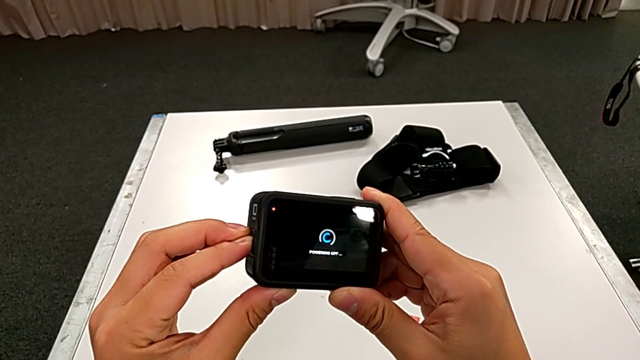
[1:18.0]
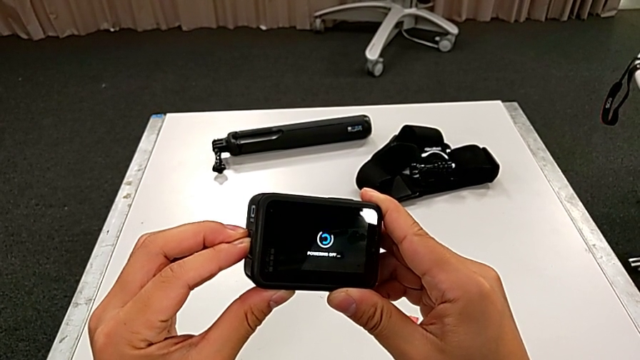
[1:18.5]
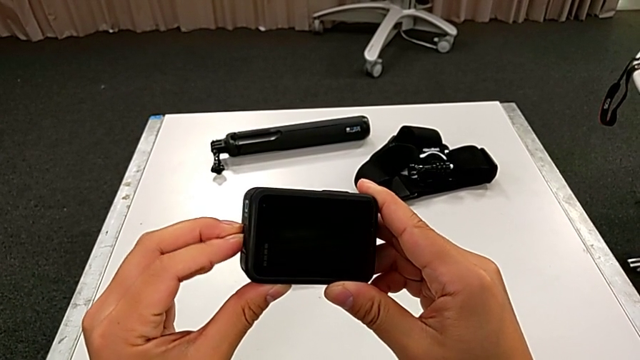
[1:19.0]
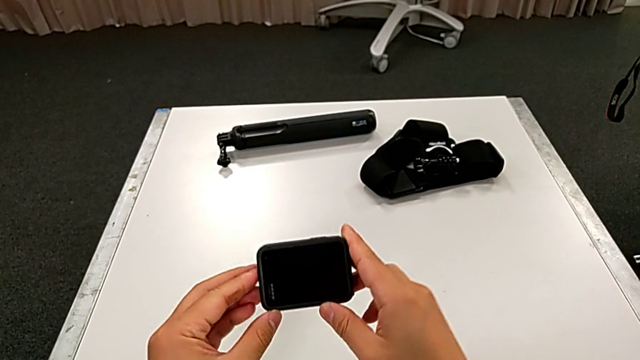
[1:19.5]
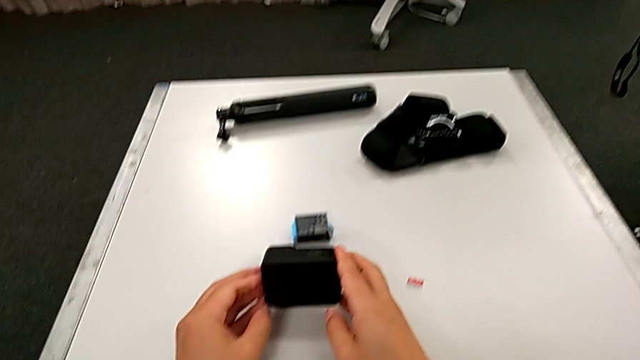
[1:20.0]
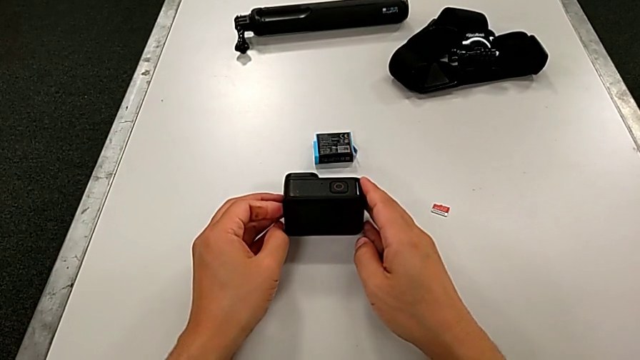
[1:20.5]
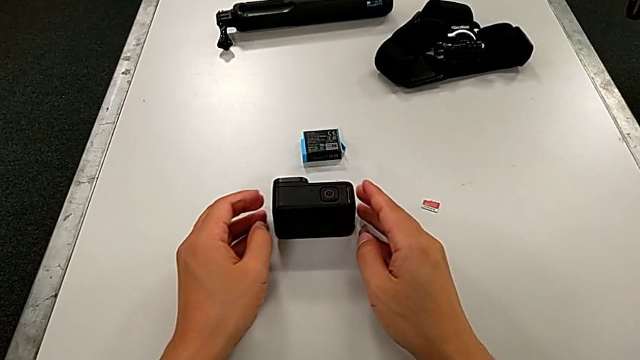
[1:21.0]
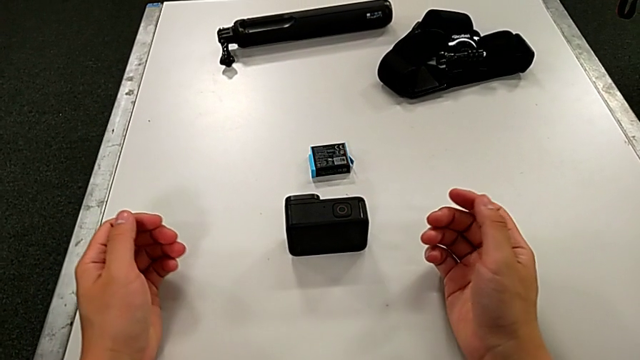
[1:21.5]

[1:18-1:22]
The camera wearer is turning off the GoPro. They place the GoPro.

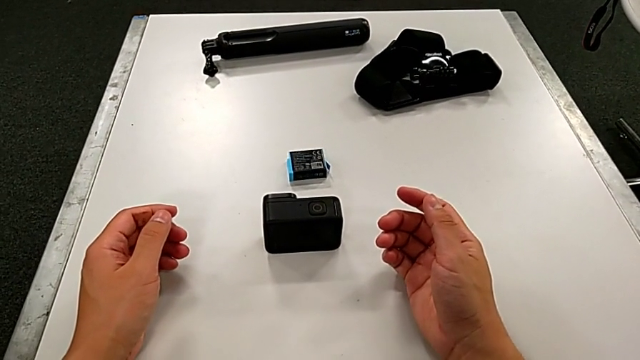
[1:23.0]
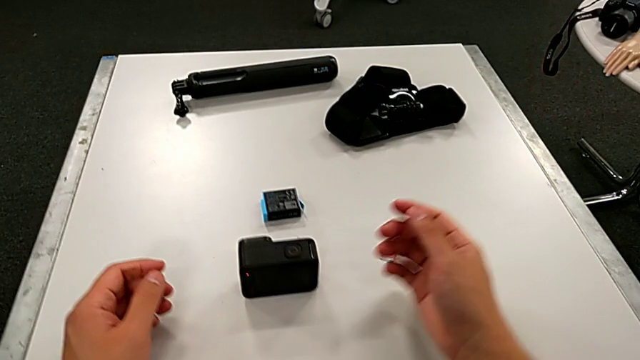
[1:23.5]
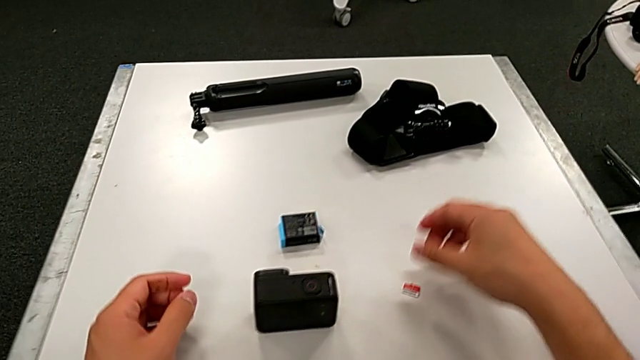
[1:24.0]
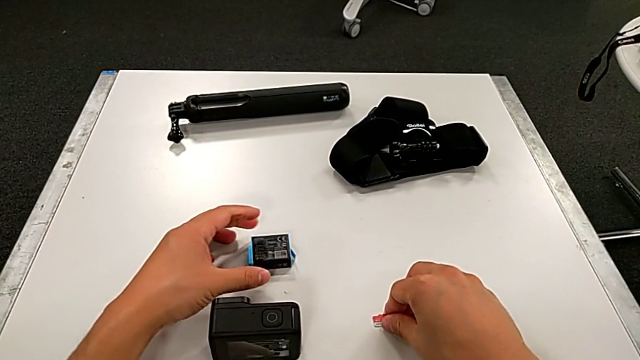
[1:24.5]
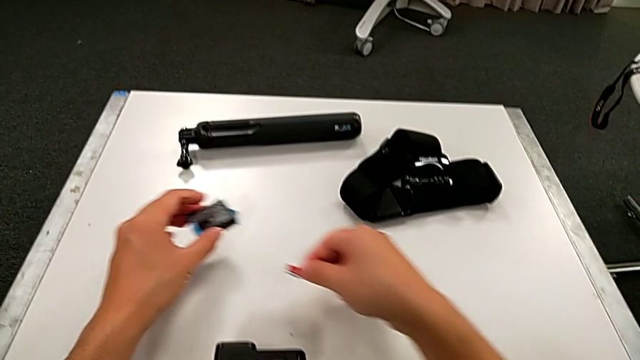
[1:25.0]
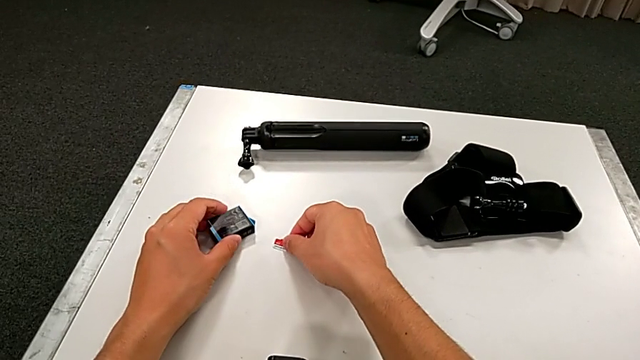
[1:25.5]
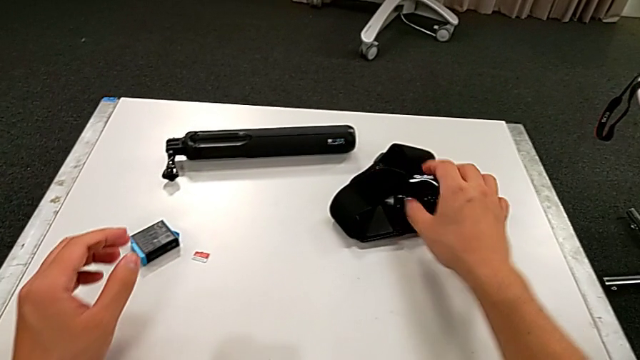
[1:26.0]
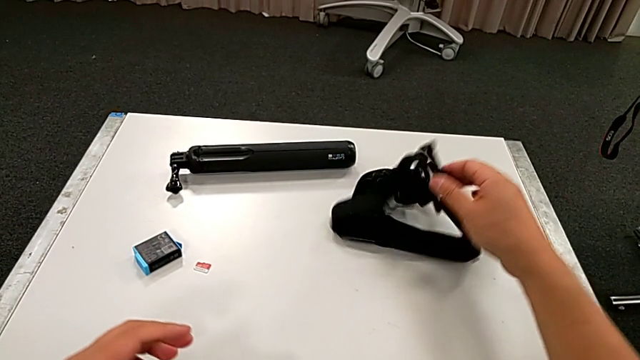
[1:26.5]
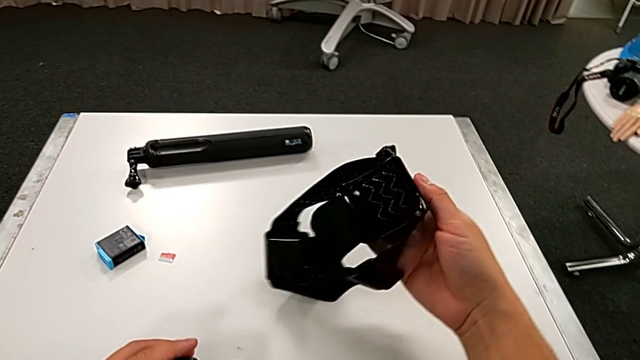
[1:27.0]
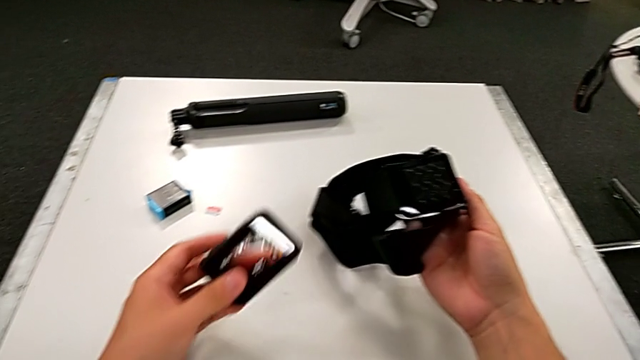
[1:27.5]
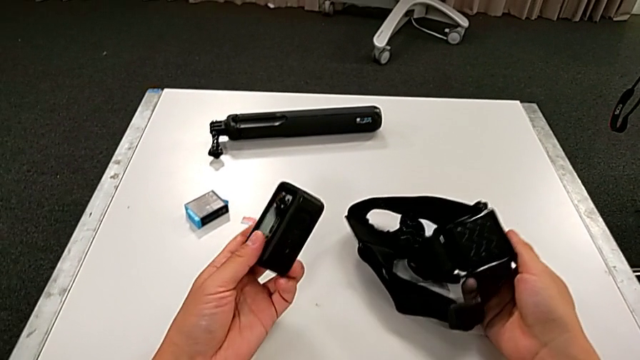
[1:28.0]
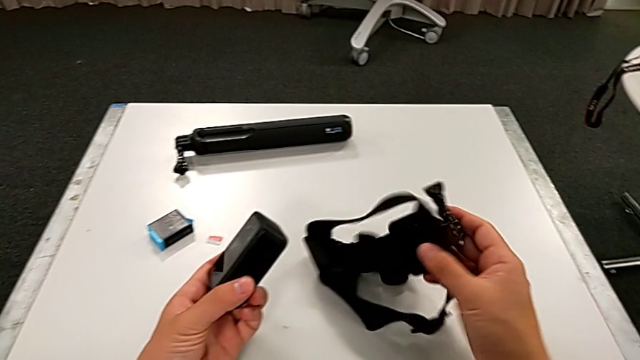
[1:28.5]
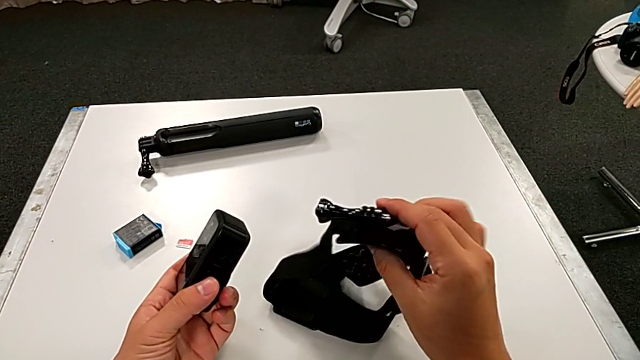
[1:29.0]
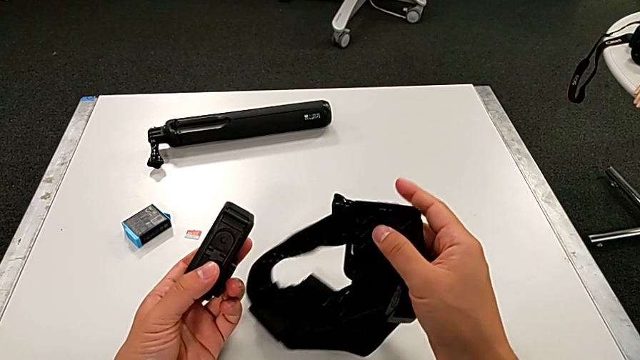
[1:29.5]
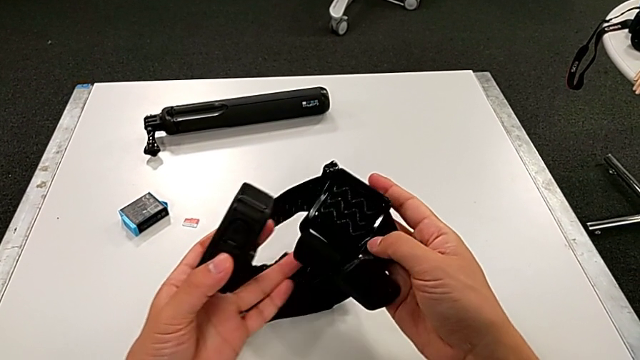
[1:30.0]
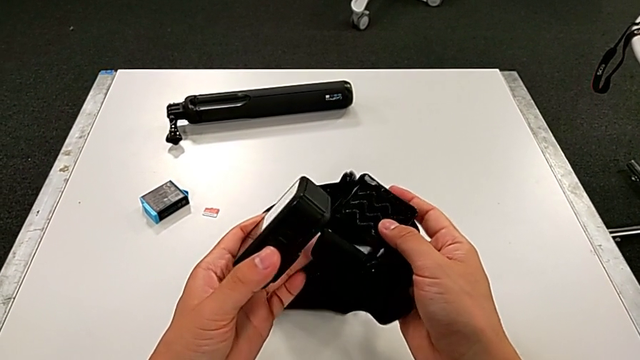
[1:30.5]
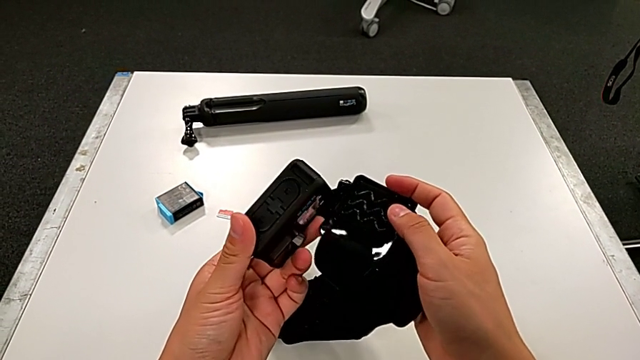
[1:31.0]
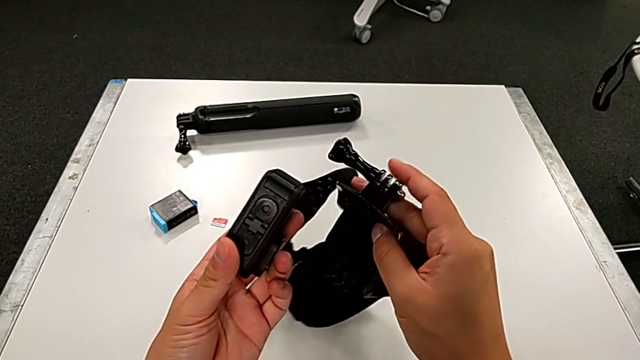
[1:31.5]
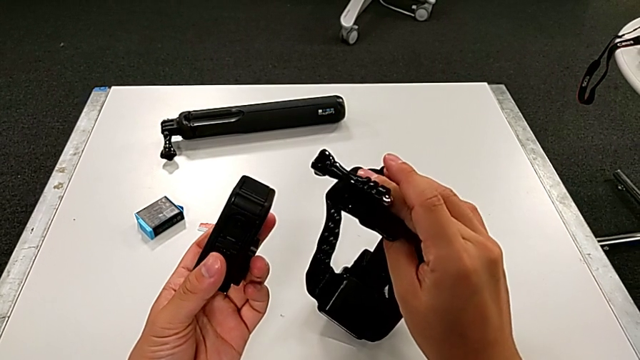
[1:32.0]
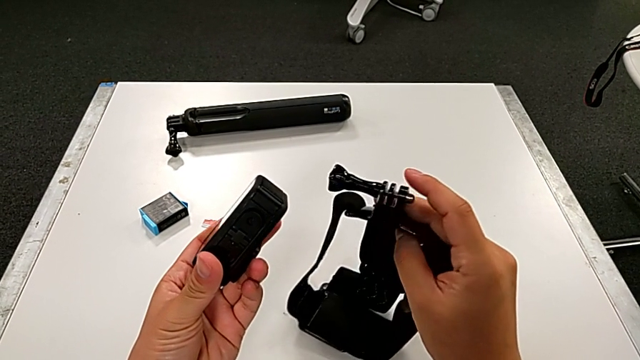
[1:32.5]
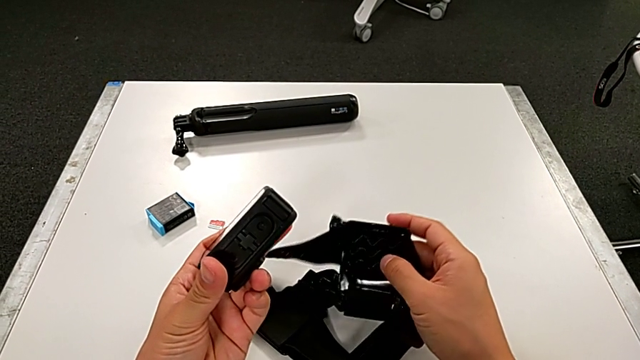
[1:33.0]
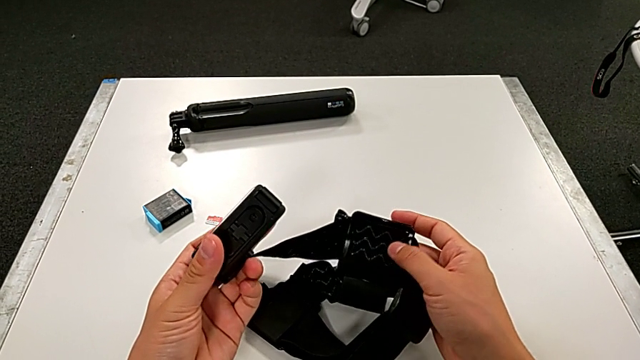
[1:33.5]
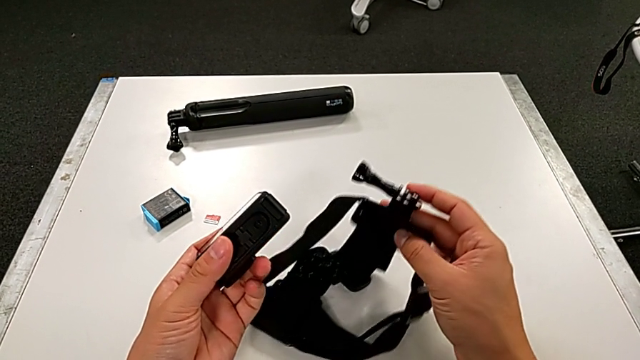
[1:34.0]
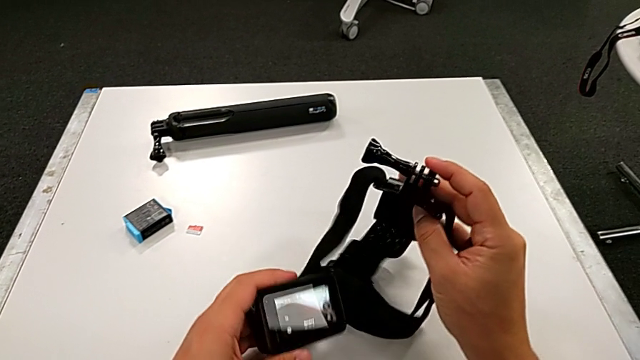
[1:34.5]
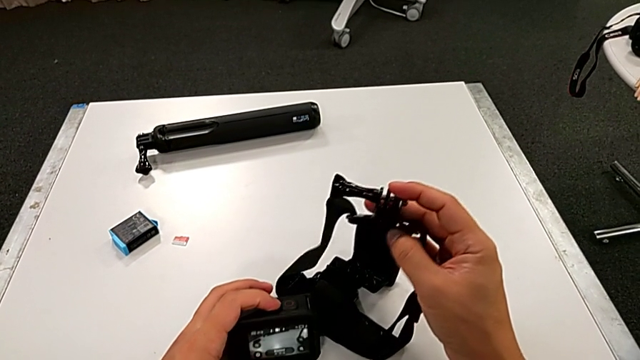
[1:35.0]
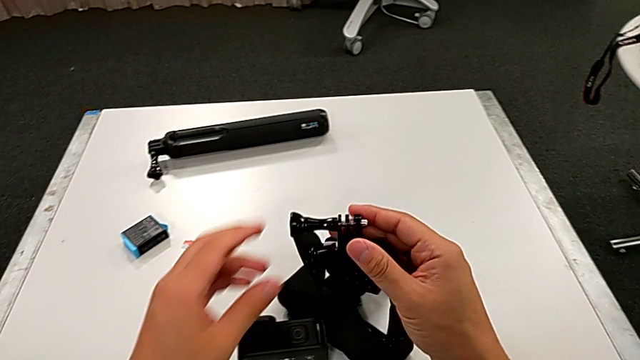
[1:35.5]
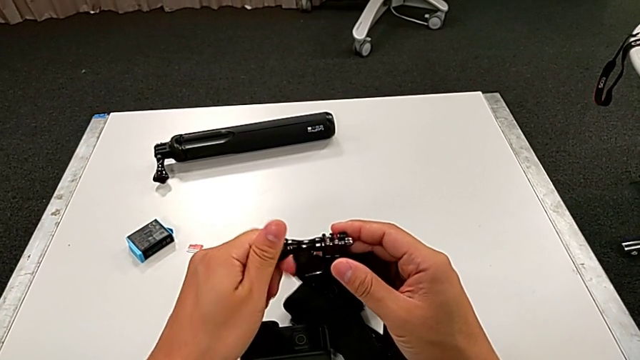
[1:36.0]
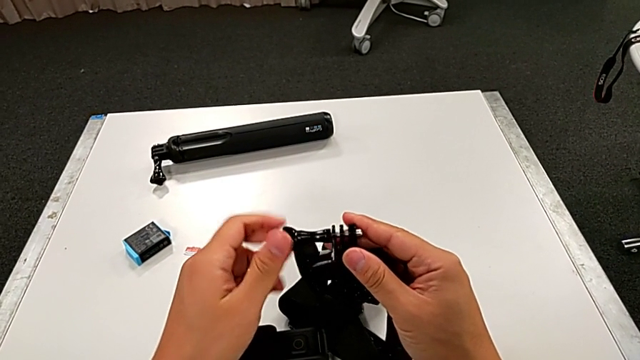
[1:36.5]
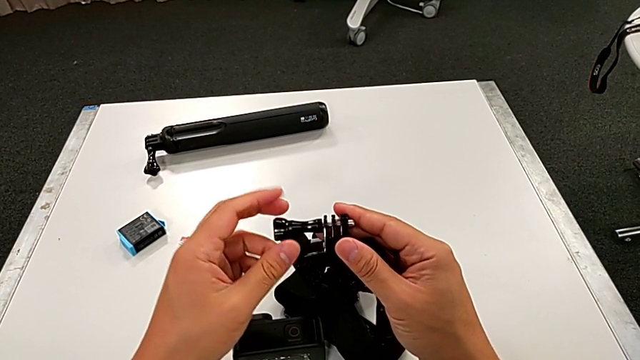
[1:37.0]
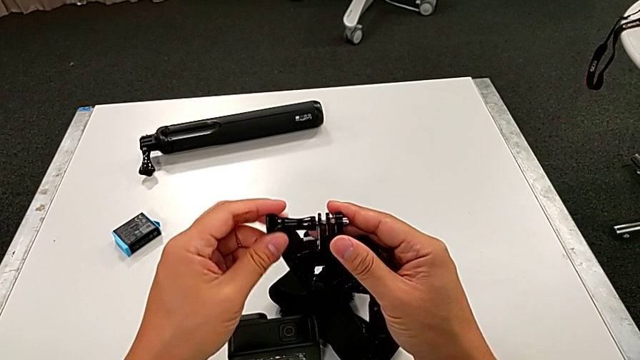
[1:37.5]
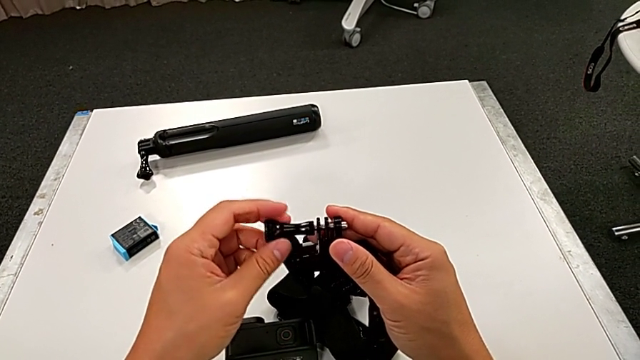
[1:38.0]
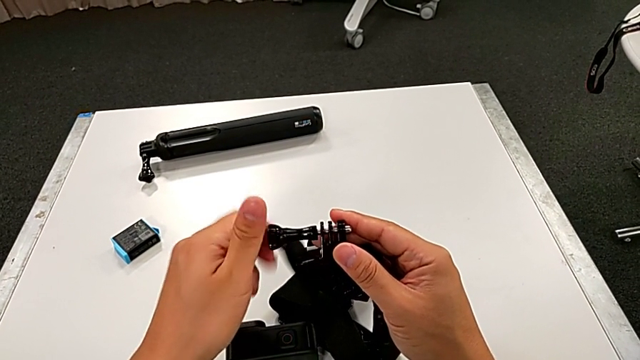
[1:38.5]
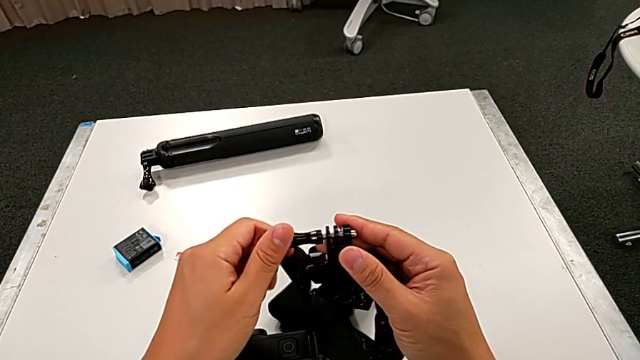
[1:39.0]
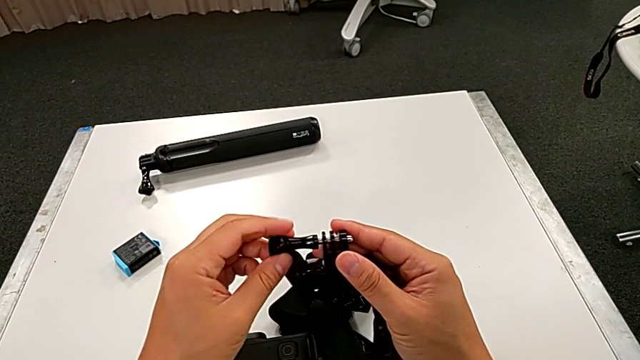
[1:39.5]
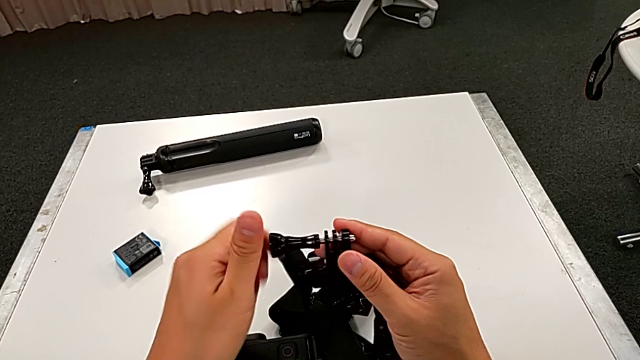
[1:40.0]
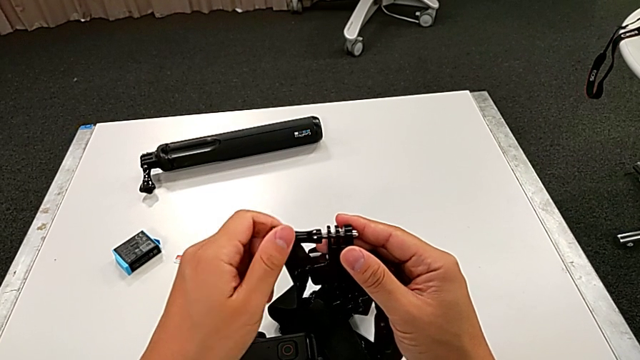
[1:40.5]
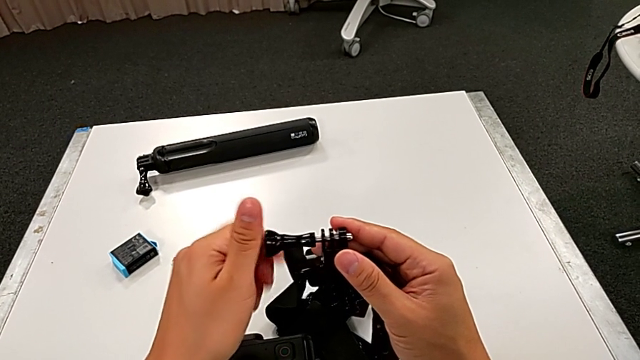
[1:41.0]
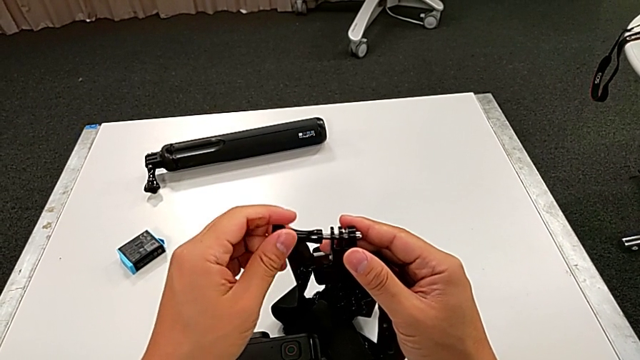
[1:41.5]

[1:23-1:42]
The camera wearer is assembling the strap on the GoPro. They place the old battery, place the old SD card, grab the strap, lift it, inspect the GoPro, rotate the strap and unscrew the screw.
